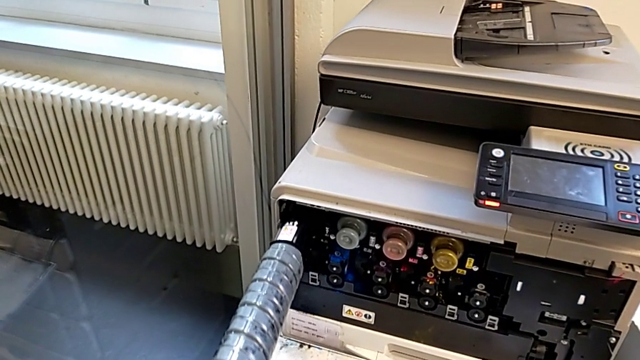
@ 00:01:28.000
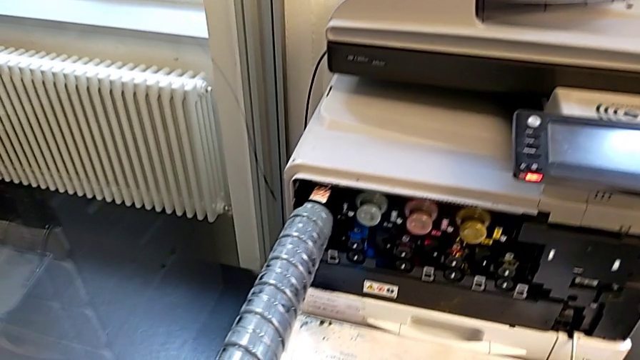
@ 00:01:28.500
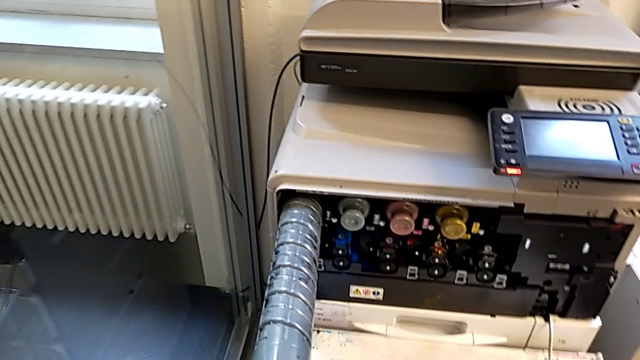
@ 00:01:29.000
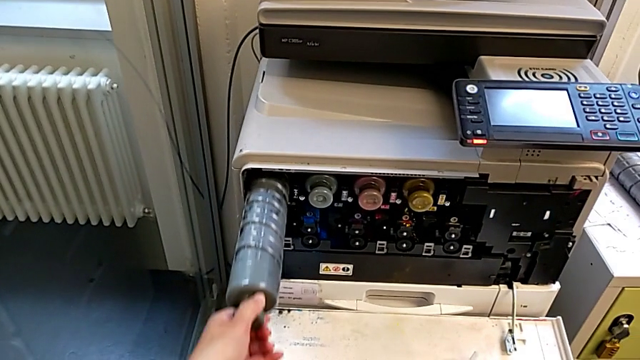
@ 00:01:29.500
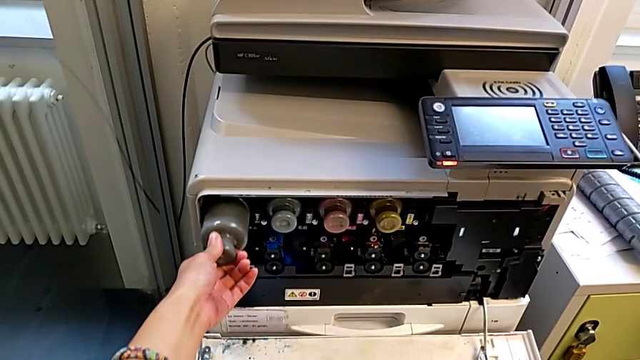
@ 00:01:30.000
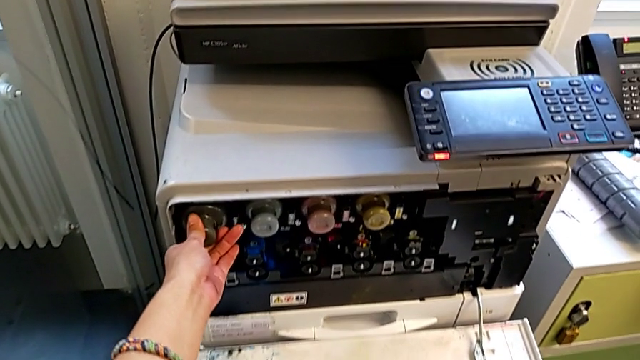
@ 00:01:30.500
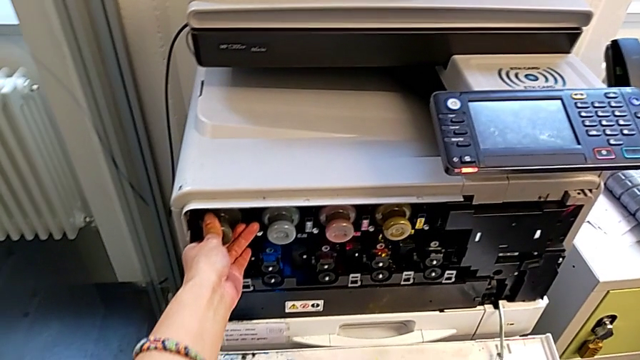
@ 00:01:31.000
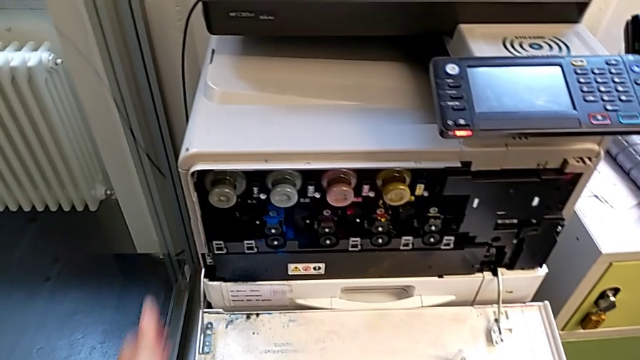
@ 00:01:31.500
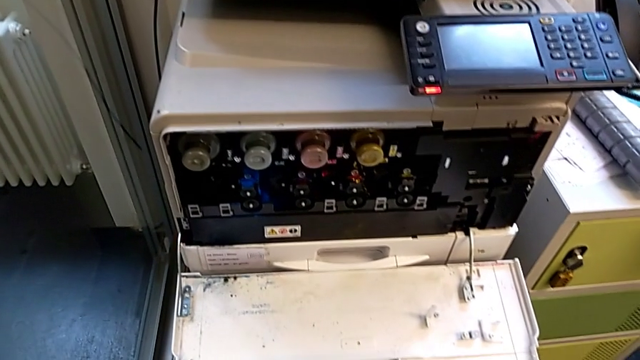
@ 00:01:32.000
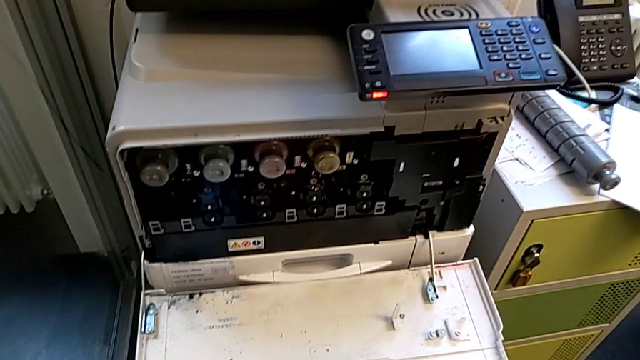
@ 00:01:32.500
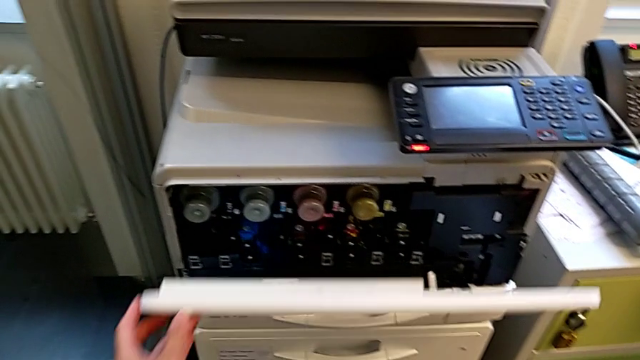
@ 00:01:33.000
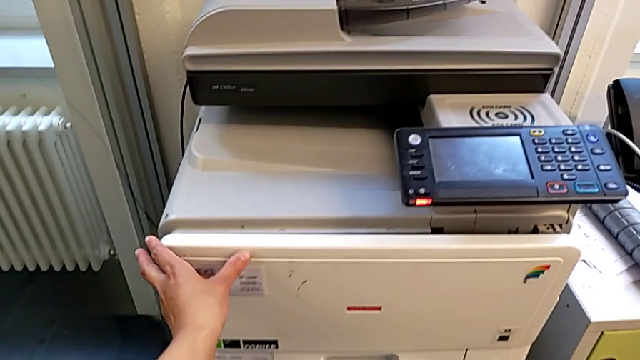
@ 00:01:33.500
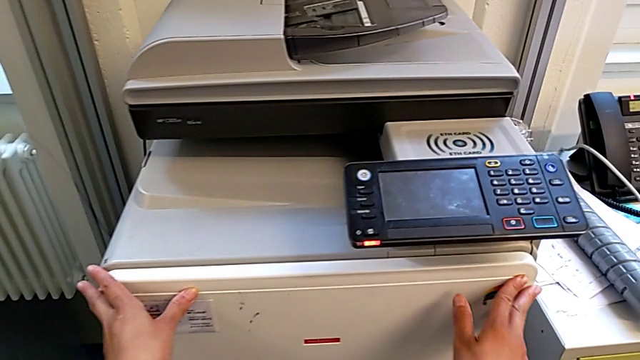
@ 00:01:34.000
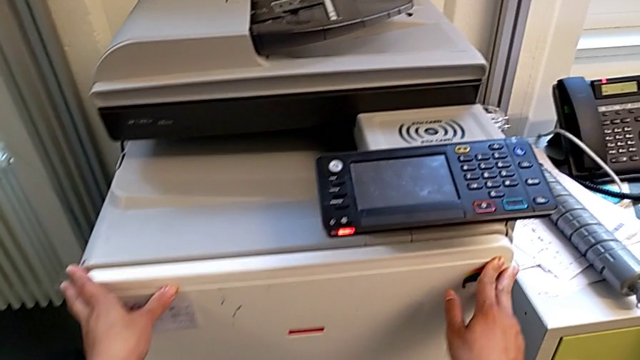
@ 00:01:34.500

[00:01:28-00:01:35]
The camera wearer is exchanging a black ink cartridge. They insert the new ink cartridge and close the cartridge gate.
